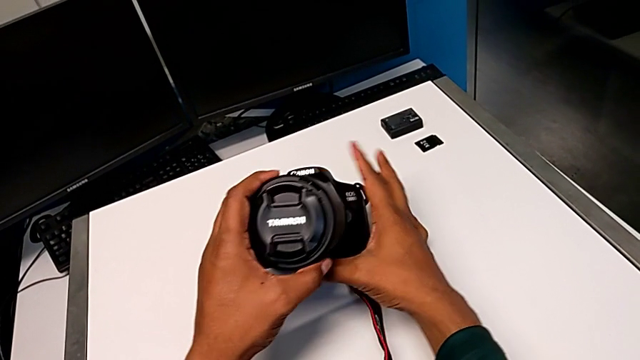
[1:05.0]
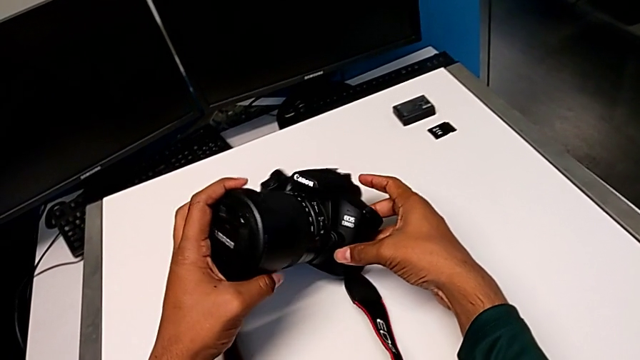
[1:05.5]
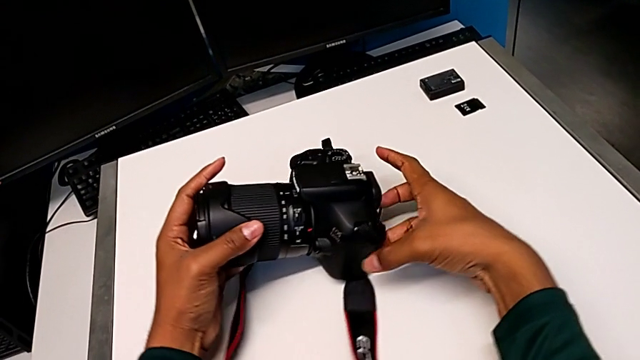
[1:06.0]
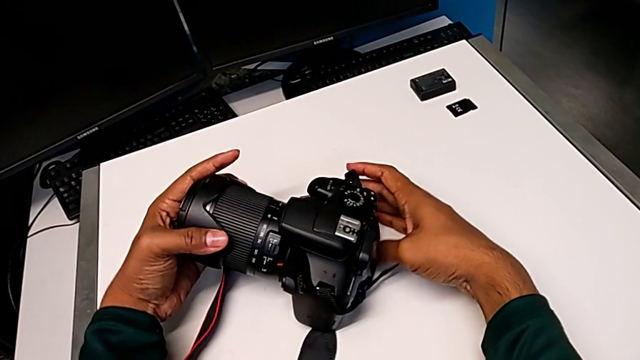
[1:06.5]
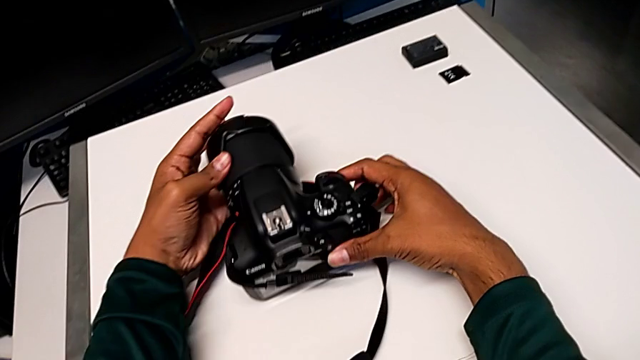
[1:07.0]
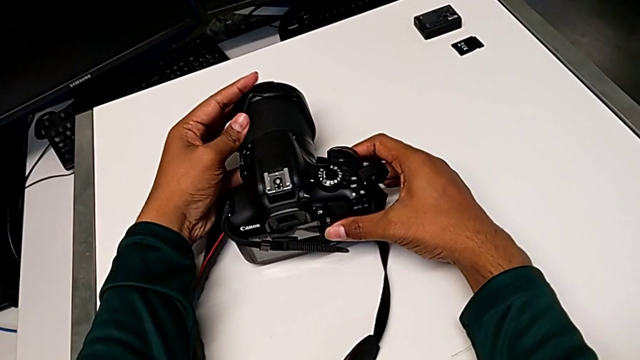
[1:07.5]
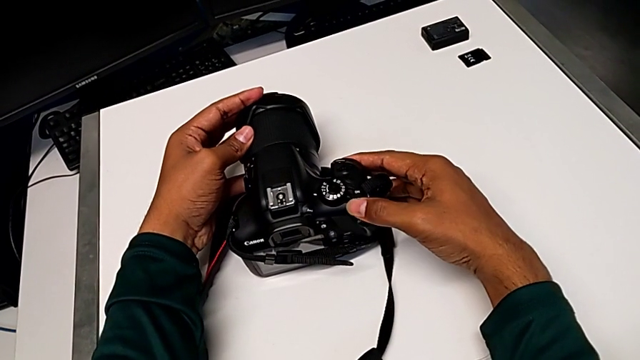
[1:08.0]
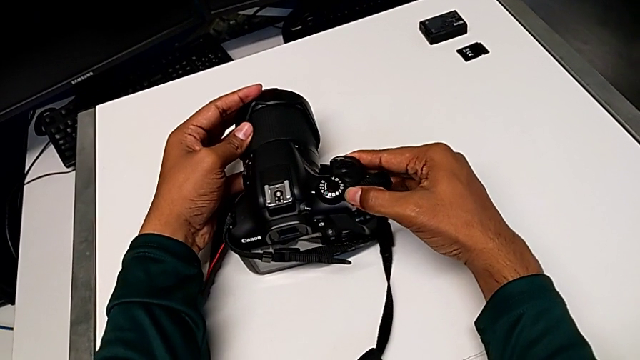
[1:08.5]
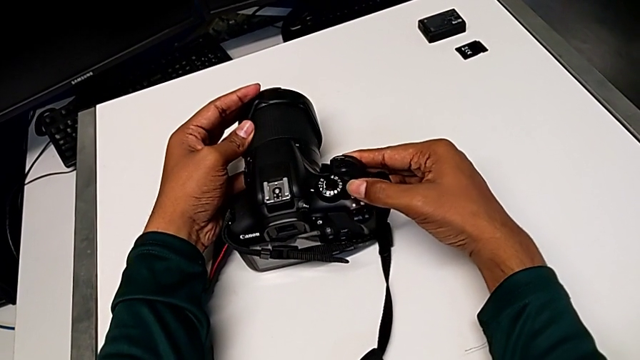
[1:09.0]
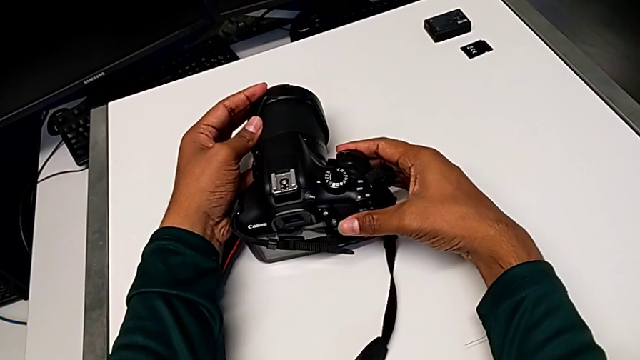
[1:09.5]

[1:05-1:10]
The camera wearer turns on the DSLR. They rotate the DSLR and slide the power button.

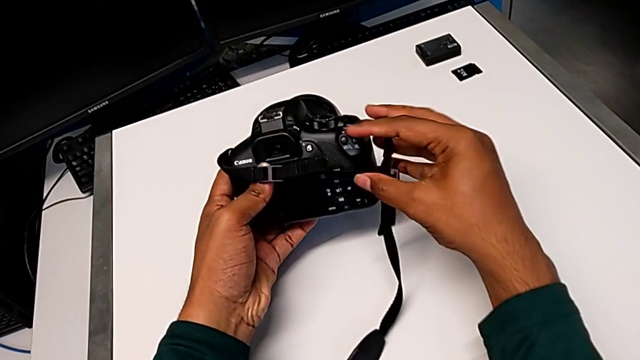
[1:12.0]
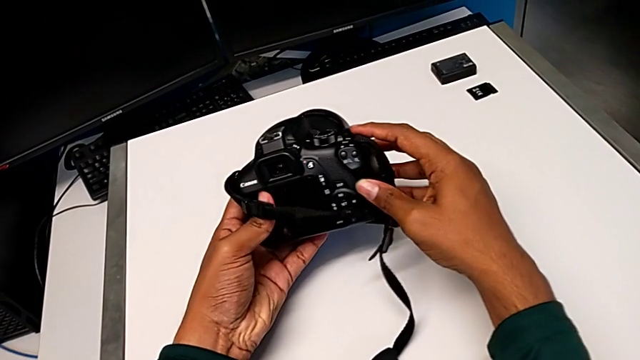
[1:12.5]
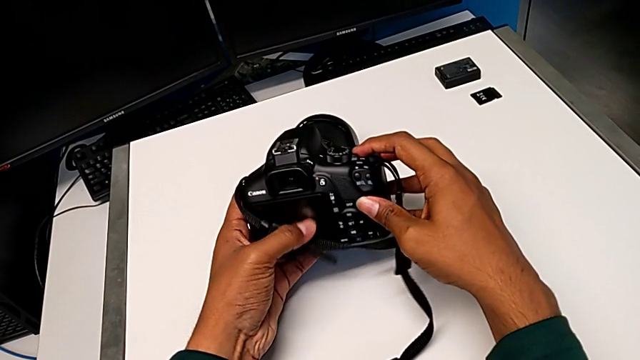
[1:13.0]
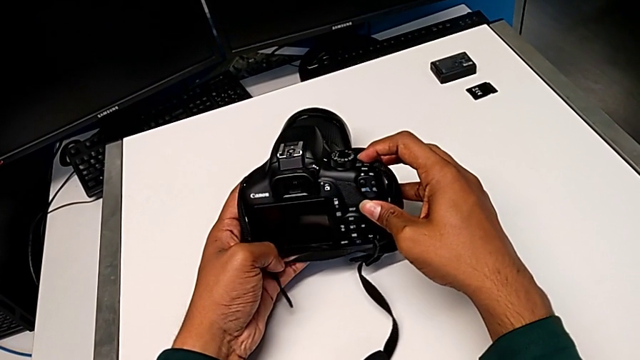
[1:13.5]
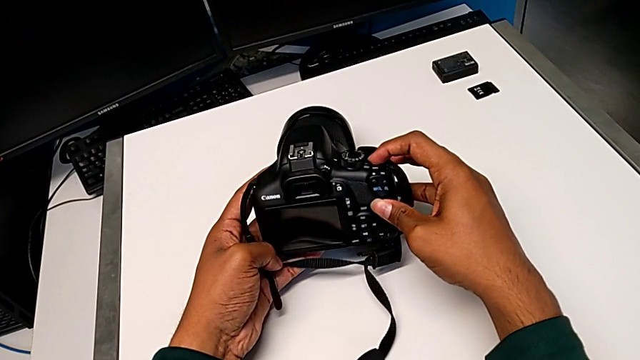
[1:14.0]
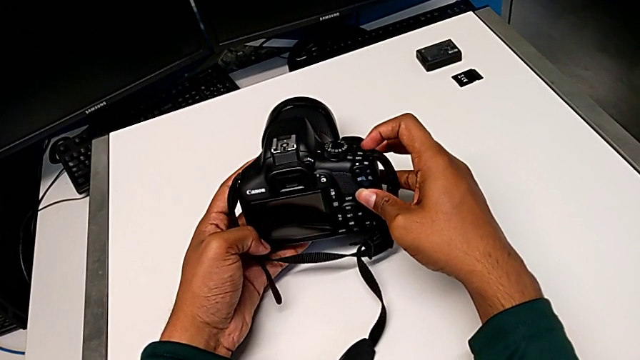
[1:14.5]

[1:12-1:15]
The camera wearer turns off the DSLR. They grab the DSLR and slide the power button.

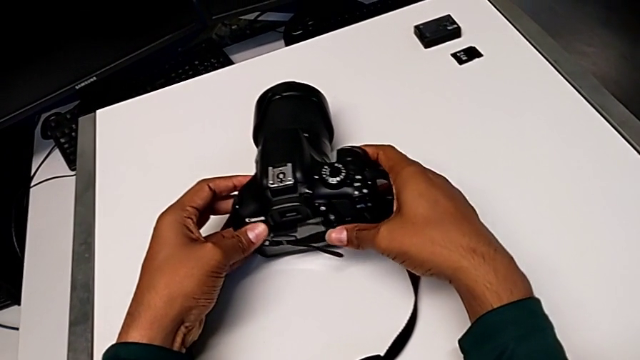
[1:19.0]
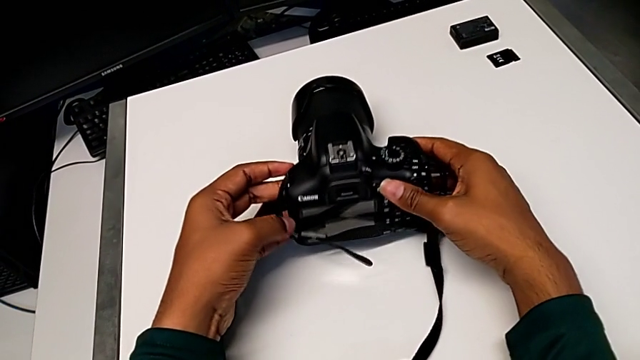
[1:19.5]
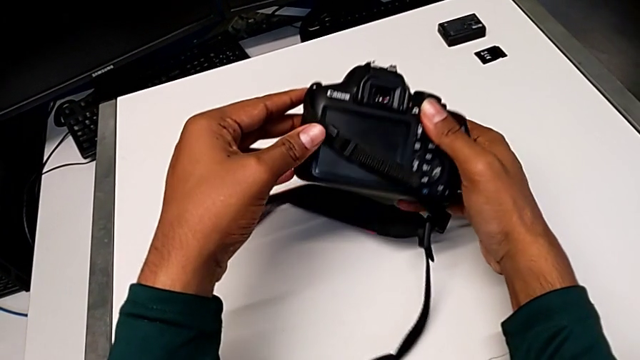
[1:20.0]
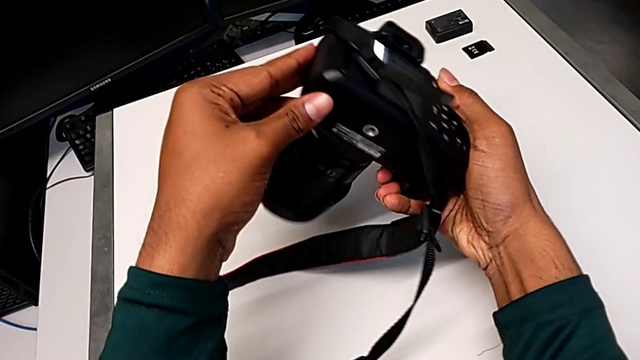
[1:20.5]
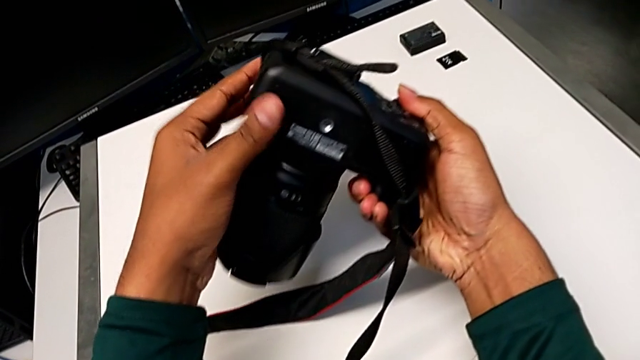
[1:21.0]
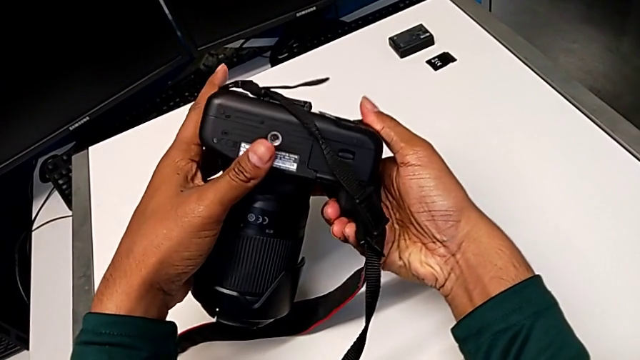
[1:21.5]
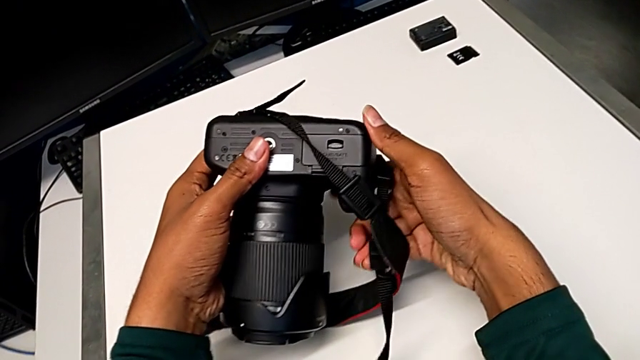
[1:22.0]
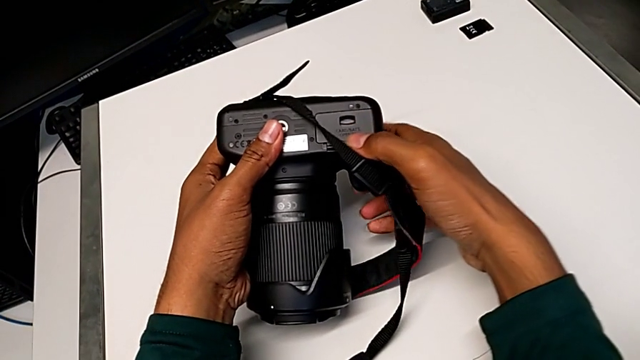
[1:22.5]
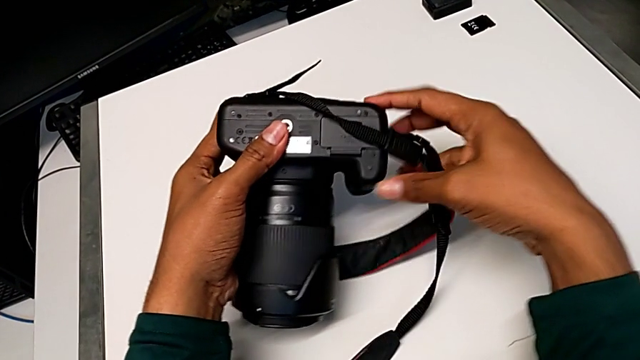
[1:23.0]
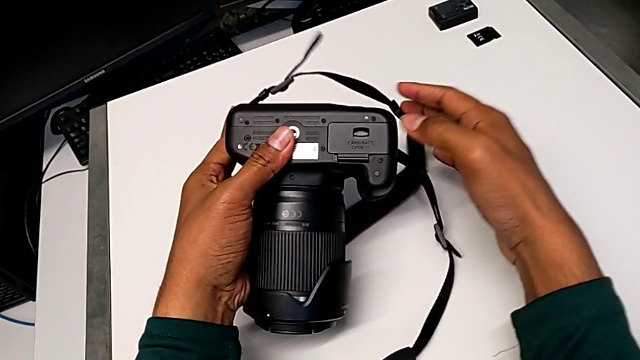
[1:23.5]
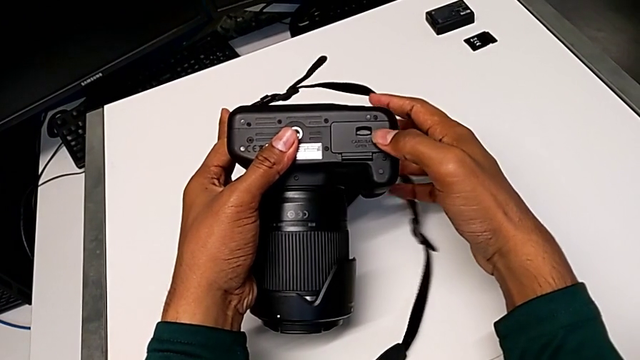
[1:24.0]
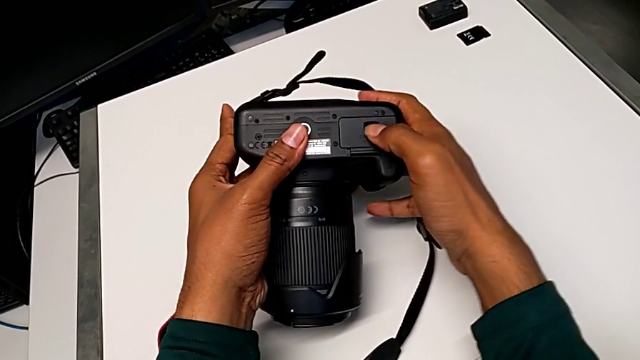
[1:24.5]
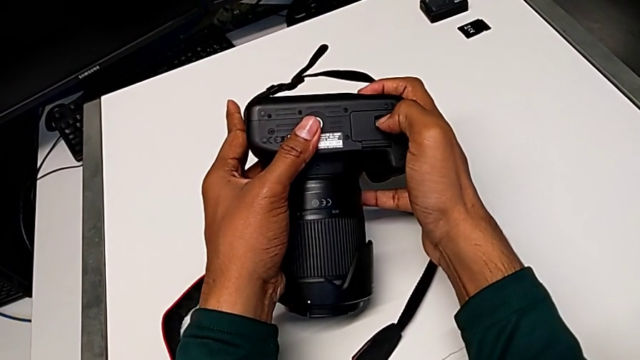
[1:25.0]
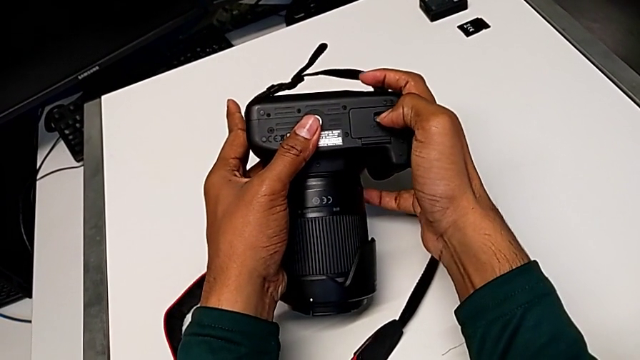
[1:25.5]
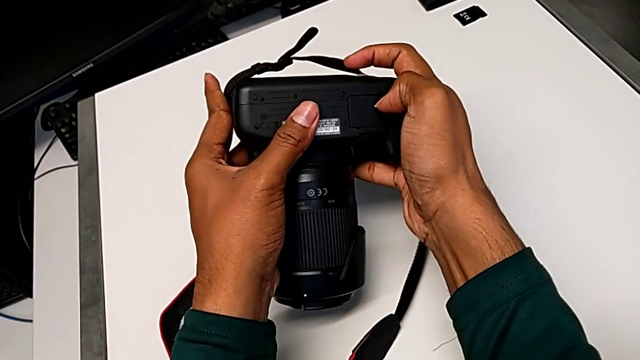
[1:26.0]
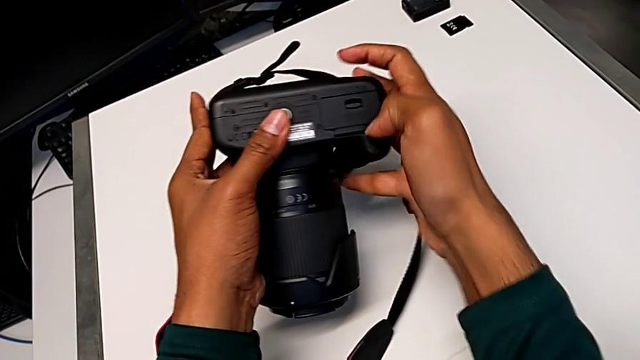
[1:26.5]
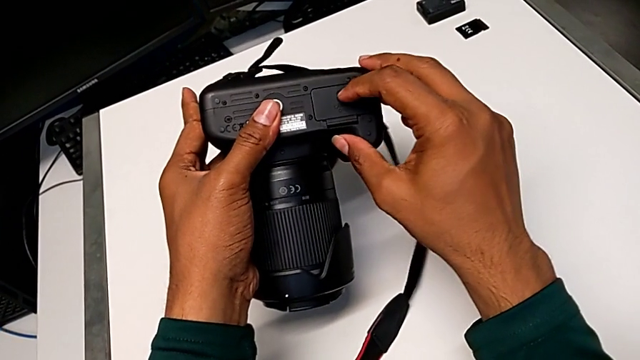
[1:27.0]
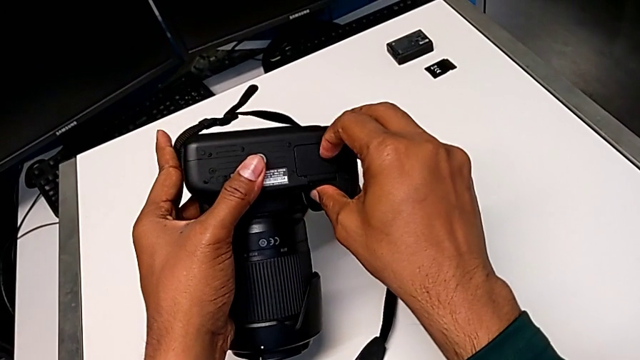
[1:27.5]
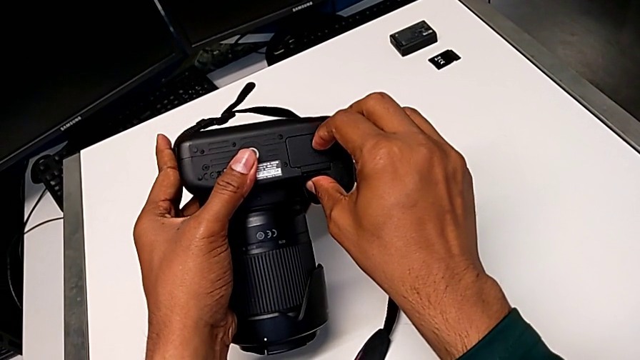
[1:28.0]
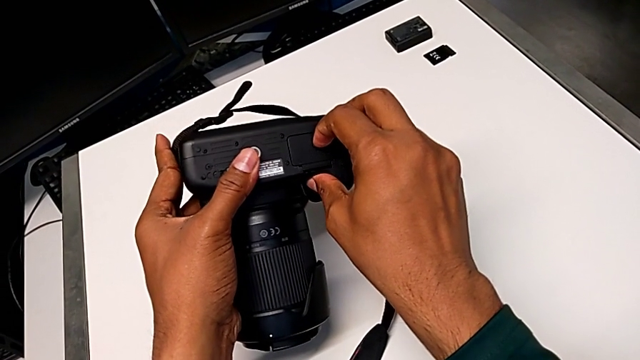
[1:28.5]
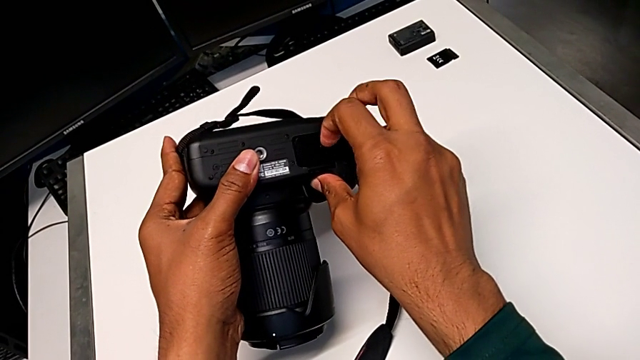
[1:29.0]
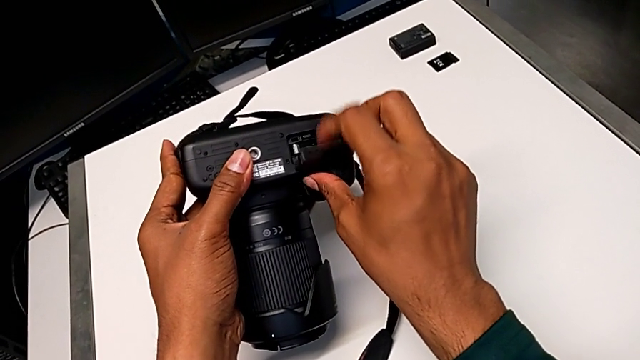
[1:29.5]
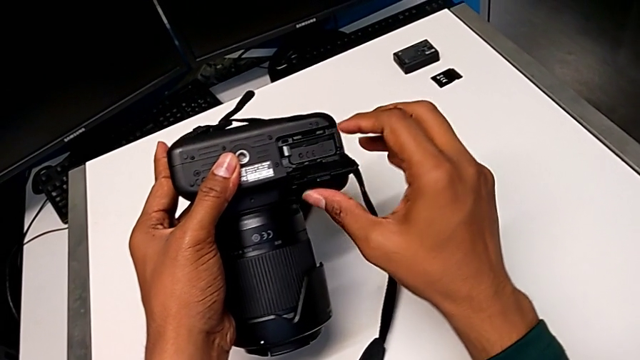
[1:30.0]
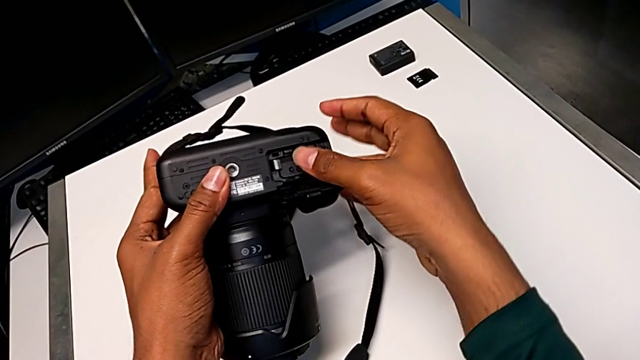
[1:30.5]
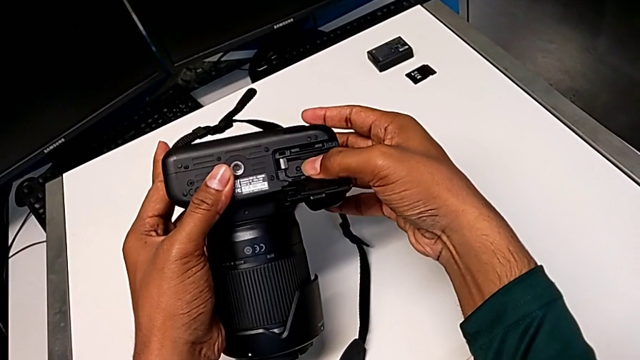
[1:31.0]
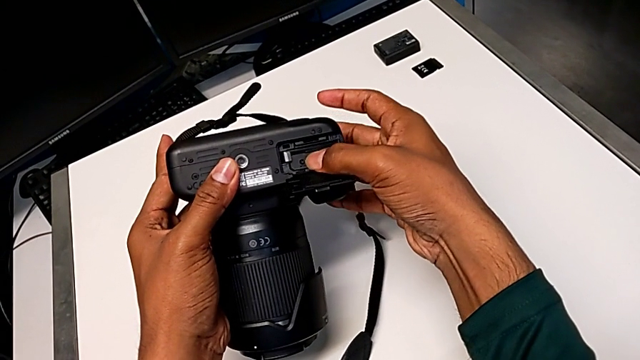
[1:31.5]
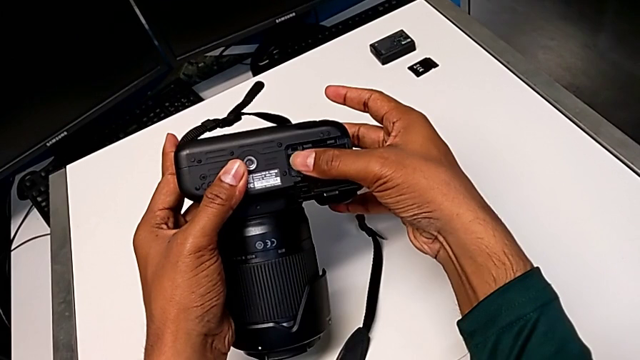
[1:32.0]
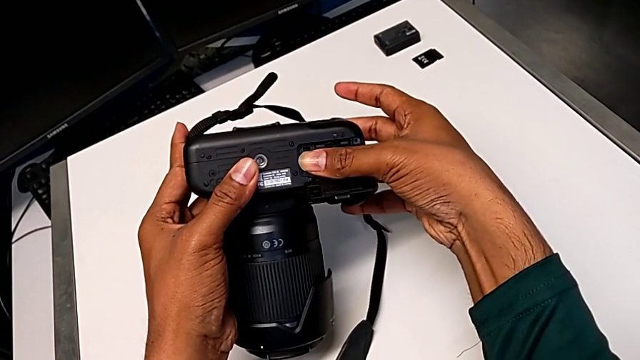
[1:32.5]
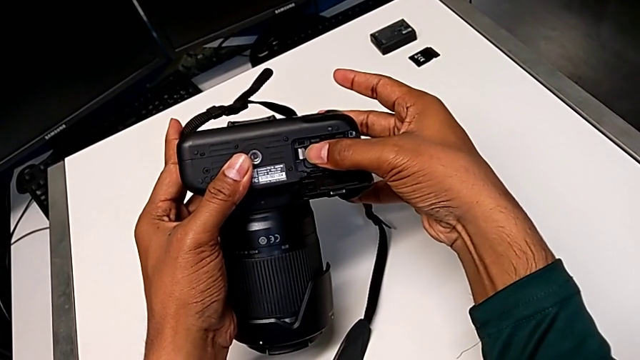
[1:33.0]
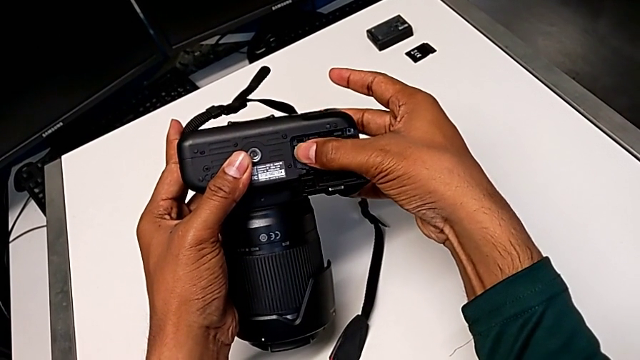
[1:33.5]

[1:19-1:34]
The camera wearer is exchanging the battery from the DSLR. They grab the DSLR, flip it, pull the strap, wrongly pull the battery door, failing to open it, pull the battery door, open it and push the old battery.
